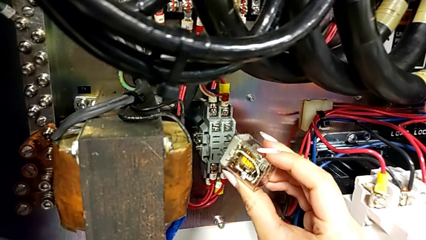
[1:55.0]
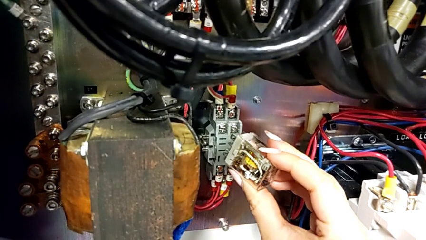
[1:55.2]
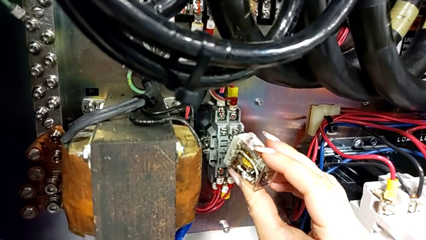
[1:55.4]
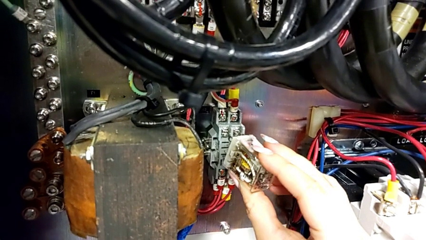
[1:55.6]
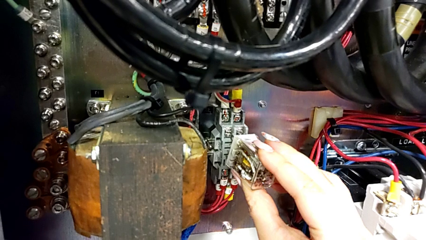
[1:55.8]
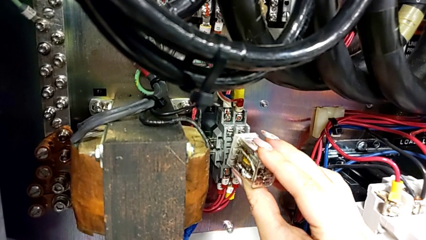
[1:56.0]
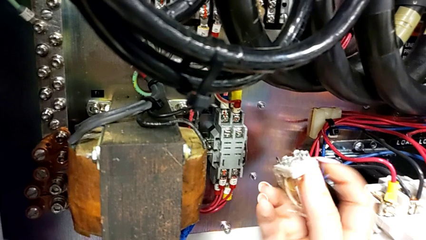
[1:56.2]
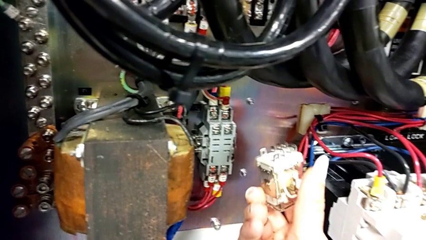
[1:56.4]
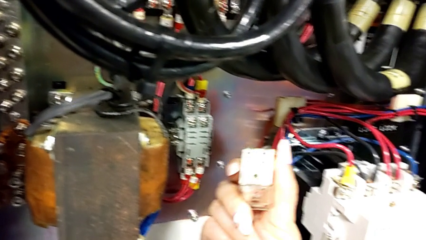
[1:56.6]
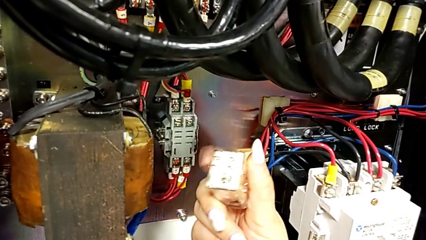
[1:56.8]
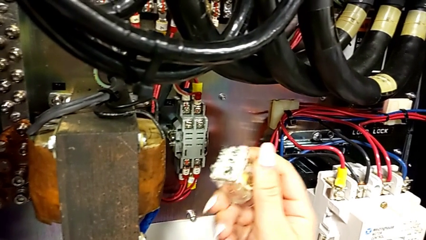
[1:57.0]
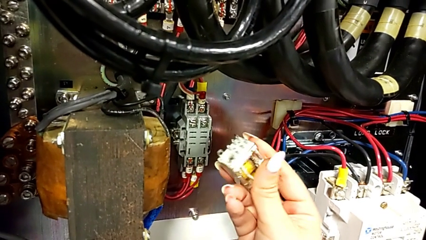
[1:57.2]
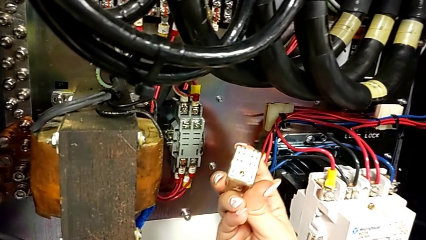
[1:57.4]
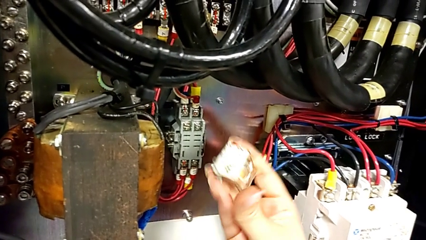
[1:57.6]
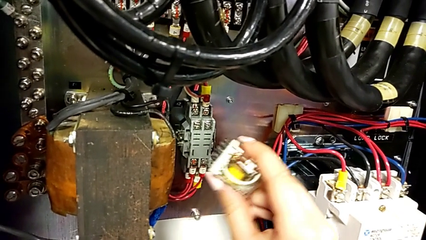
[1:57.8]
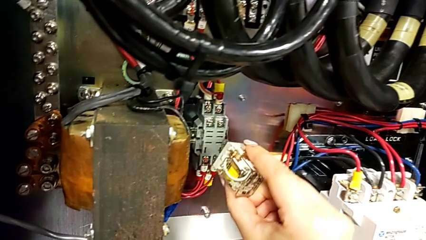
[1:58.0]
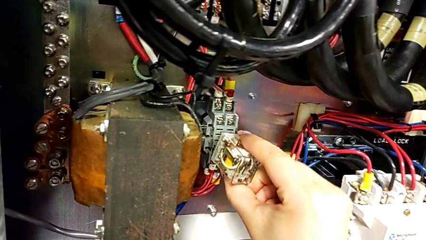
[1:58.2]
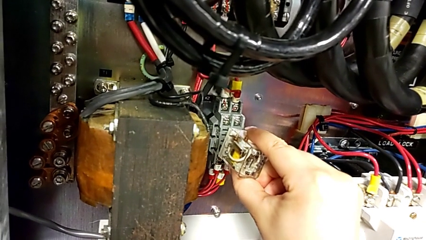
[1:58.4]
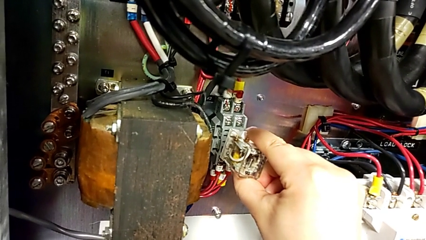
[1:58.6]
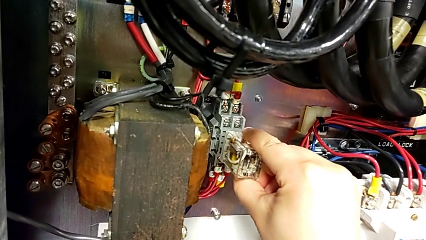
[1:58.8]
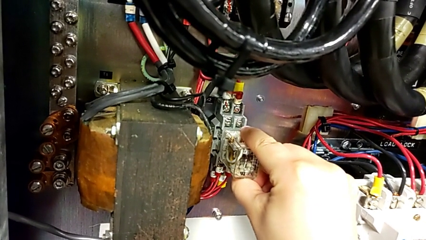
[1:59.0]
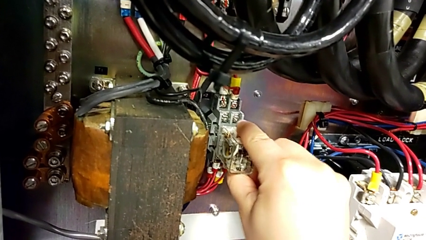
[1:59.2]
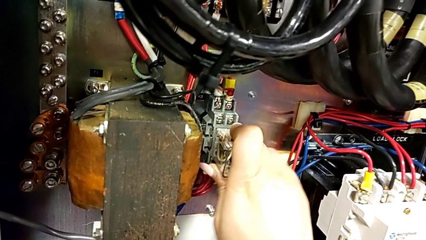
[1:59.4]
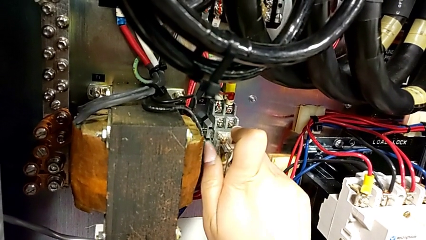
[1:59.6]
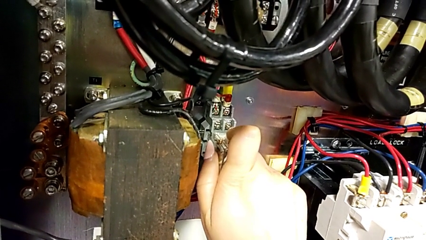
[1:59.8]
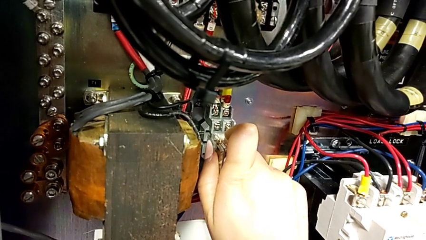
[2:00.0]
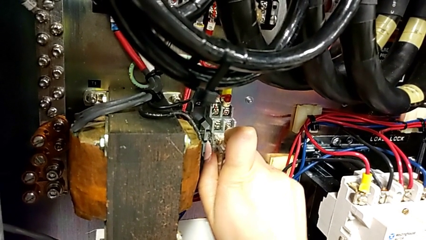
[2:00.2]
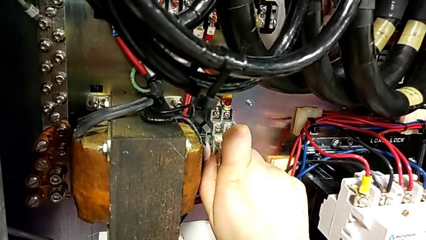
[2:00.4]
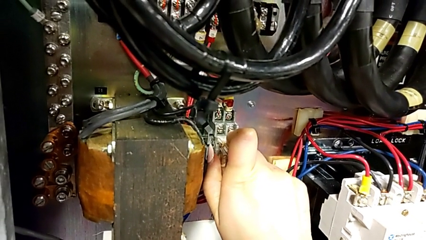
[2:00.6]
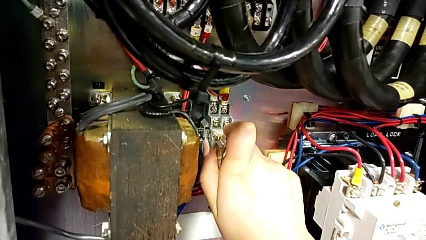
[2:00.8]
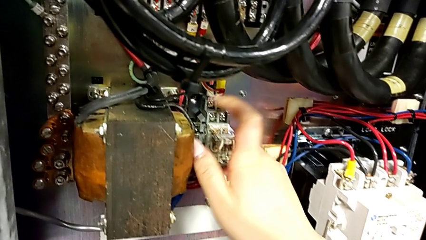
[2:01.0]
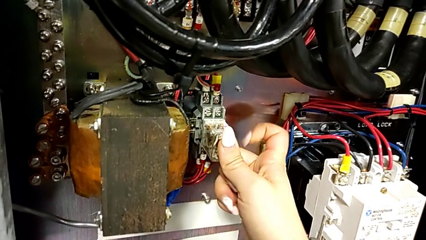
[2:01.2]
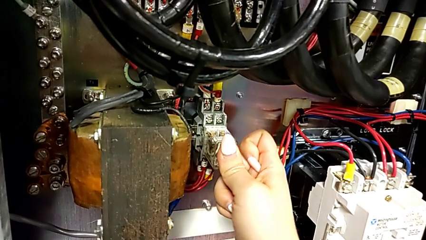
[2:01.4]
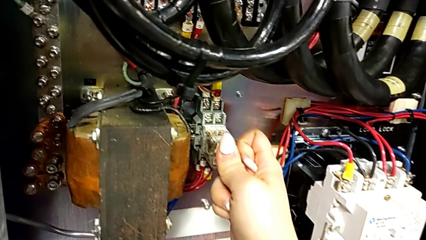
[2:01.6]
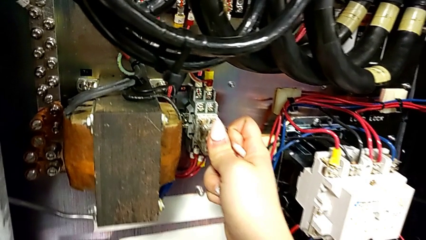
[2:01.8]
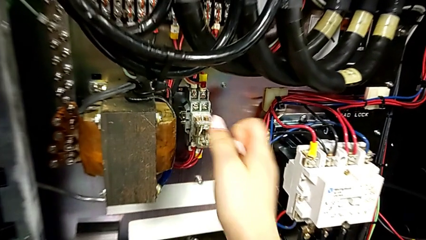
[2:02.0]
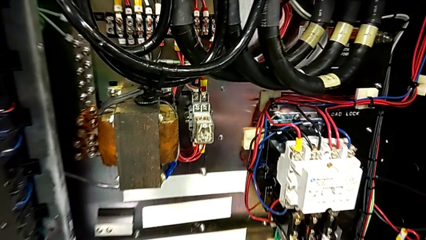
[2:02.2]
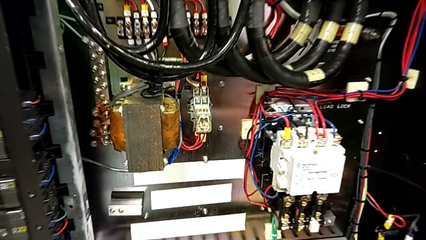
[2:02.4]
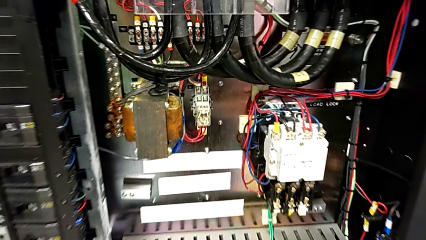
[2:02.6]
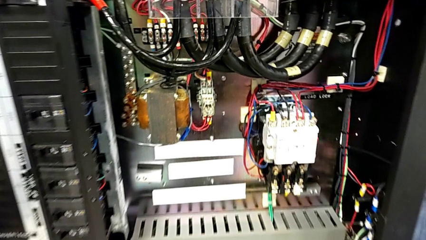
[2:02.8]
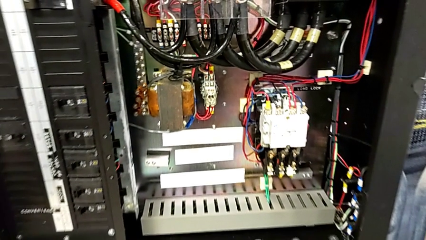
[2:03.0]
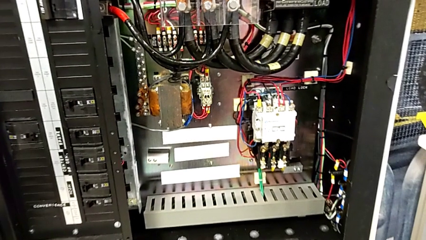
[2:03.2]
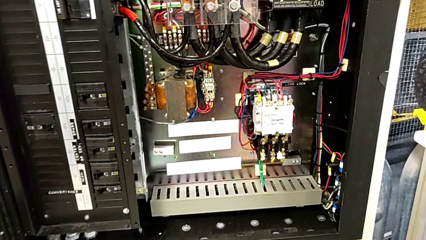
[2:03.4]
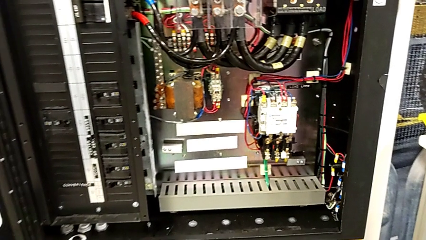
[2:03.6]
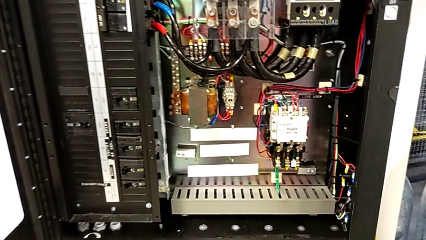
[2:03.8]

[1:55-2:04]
The camera wearer inserts the new circuit breaker. They insert the circuit breaker, withdraw it, rotate it, assemble it and push it.

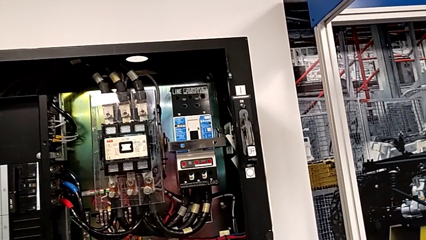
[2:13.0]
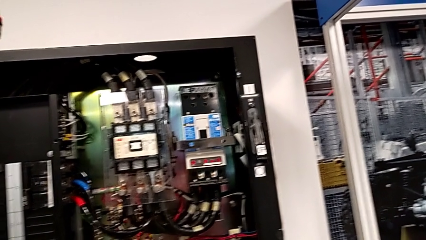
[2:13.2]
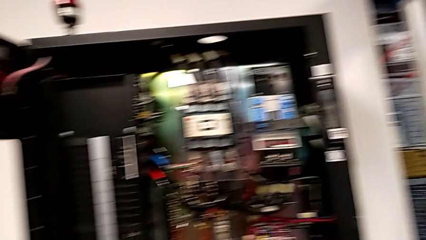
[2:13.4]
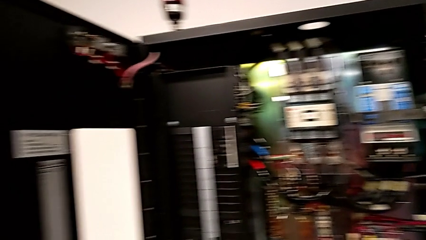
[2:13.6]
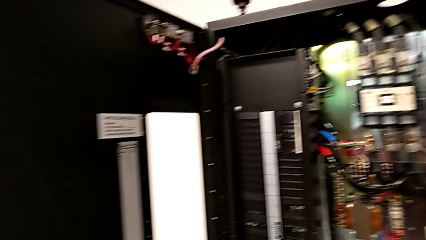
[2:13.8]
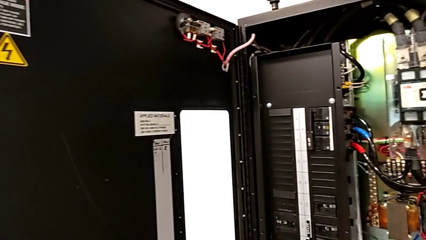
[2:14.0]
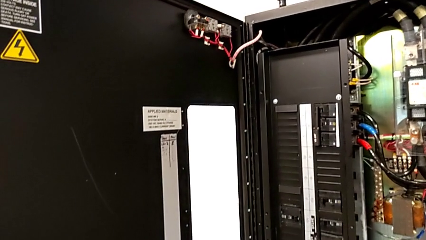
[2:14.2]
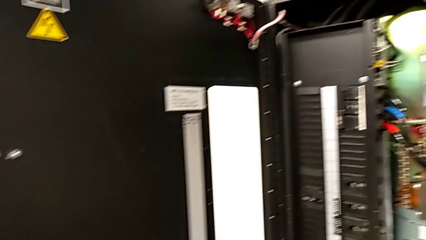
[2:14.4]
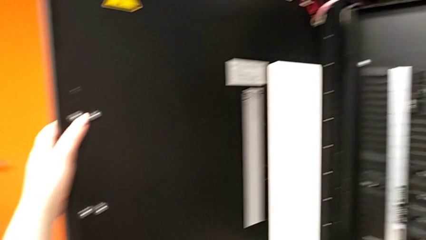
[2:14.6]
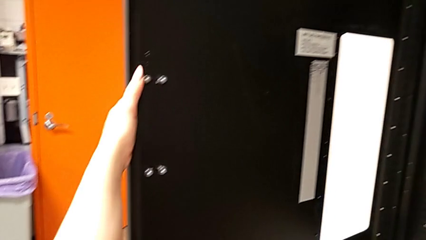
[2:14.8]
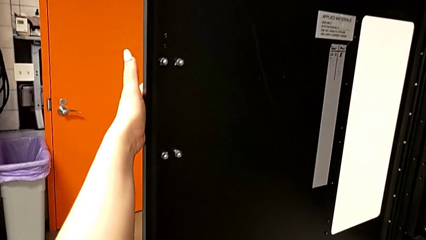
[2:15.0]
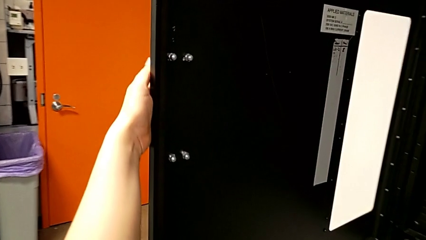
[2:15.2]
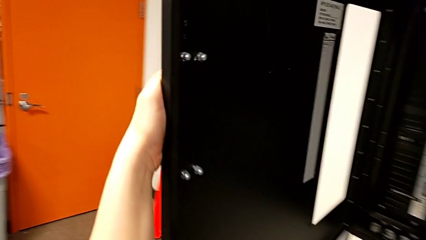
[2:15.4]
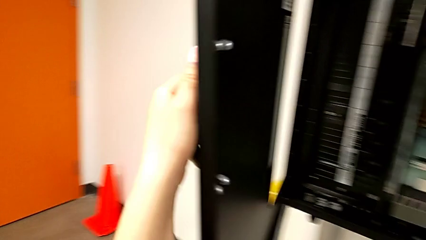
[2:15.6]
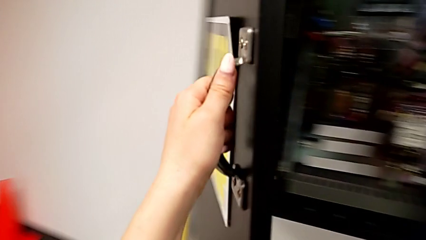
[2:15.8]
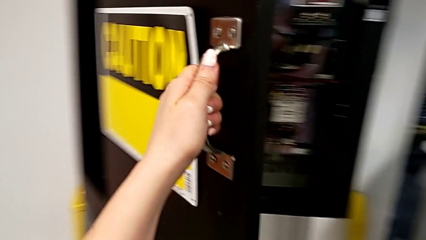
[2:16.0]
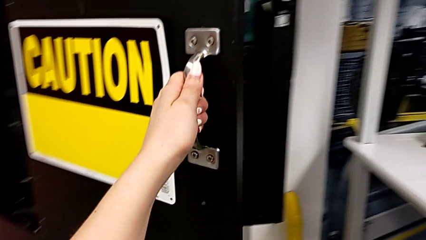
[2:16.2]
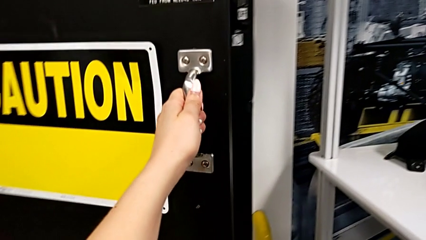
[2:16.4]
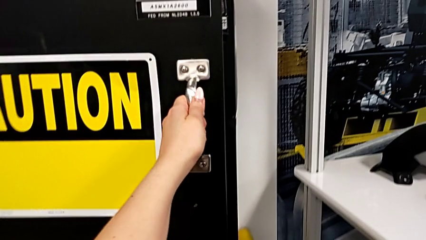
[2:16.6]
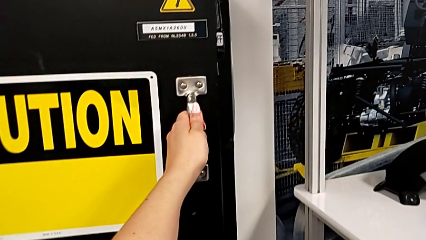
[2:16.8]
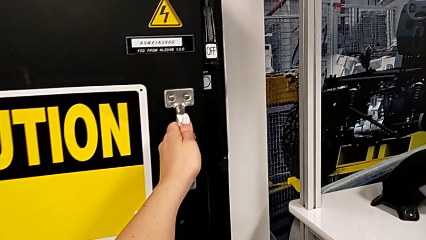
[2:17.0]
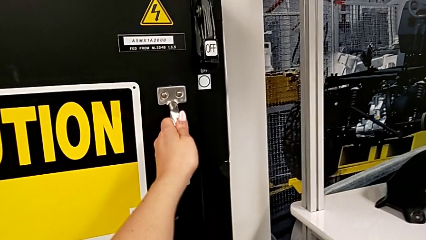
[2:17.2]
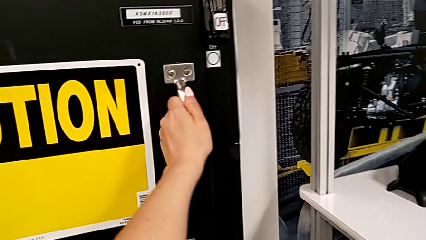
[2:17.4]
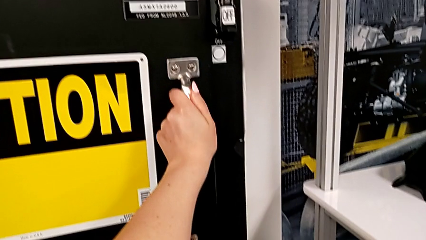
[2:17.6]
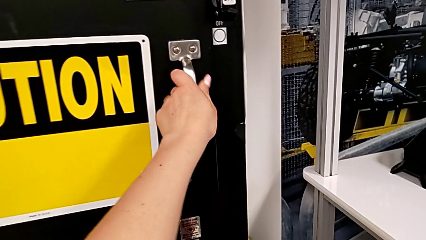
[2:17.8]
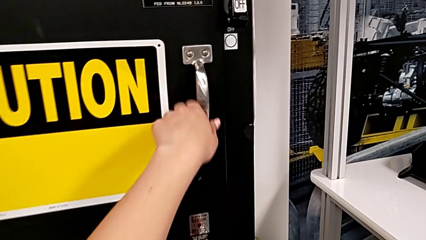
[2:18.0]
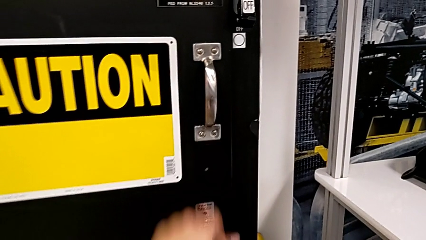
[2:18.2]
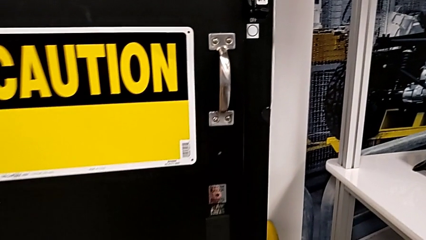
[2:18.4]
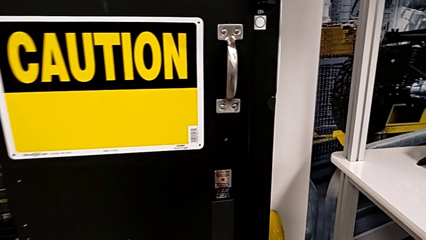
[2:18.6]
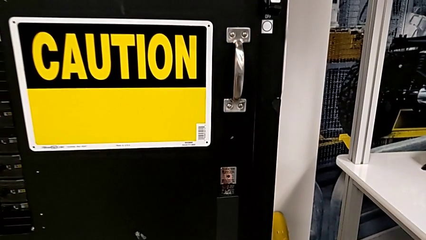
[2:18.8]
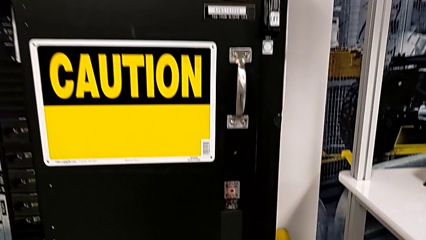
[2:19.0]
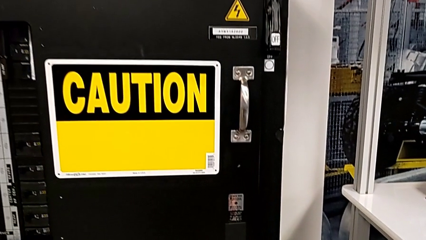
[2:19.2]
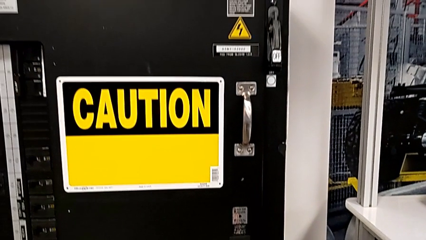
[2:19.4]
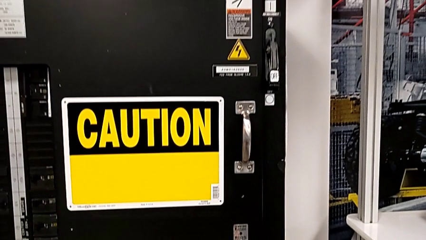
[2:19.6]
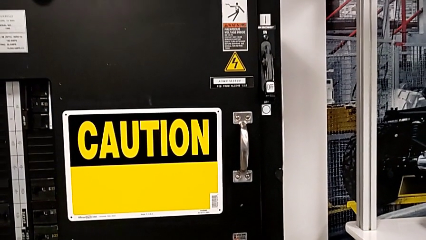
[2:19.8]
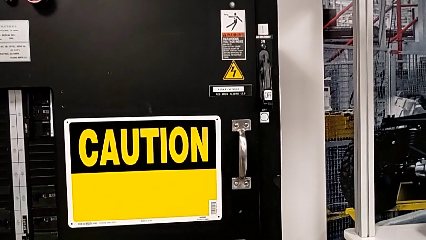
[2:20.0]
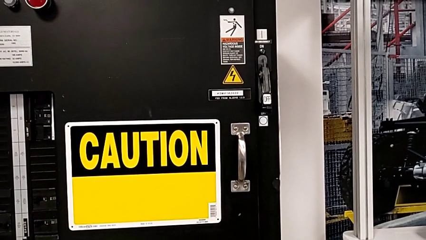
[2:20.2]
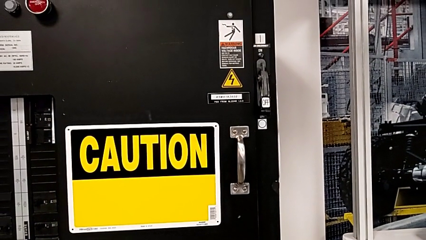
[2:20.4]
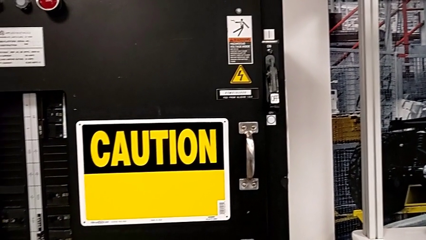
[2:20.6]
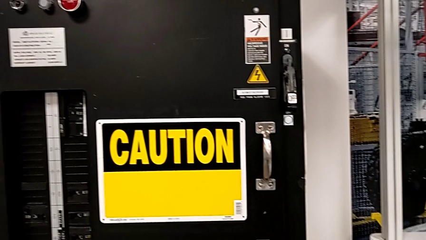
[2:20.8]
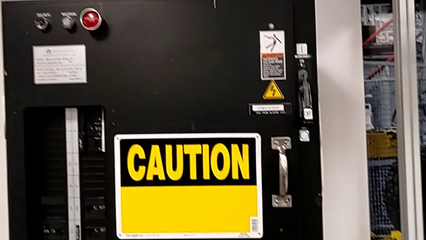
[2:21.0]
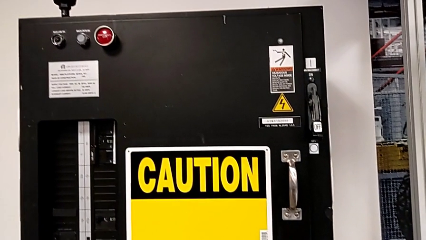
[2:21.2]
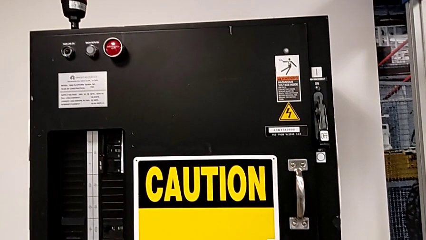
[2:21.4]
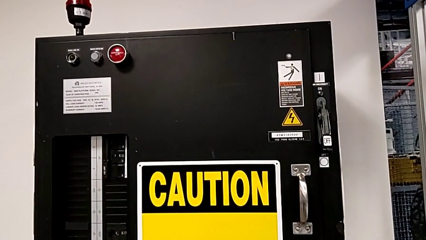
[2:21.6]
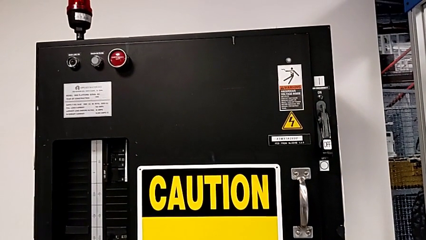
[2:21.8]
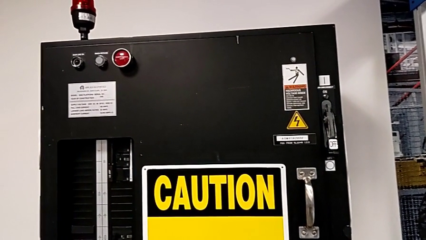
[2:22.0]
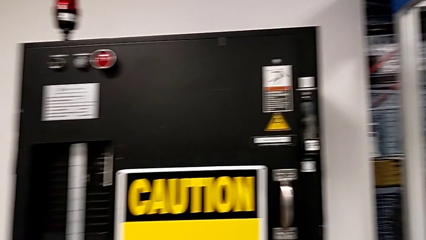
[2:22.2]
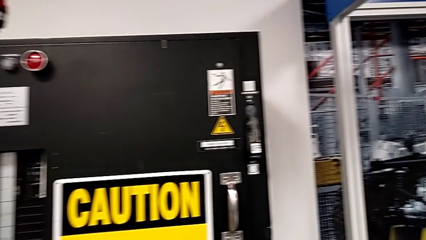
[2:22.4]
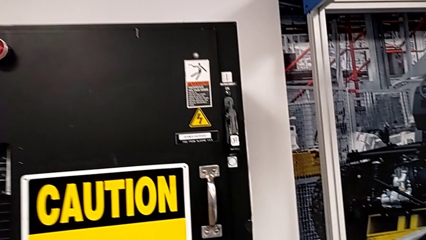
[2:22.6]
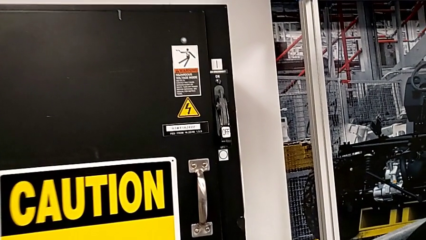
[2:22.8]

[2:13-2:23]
The camera wearer is turning on the circuit breaker. They close the front panel door.
